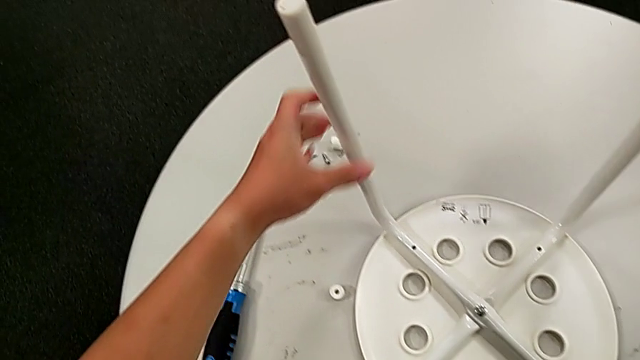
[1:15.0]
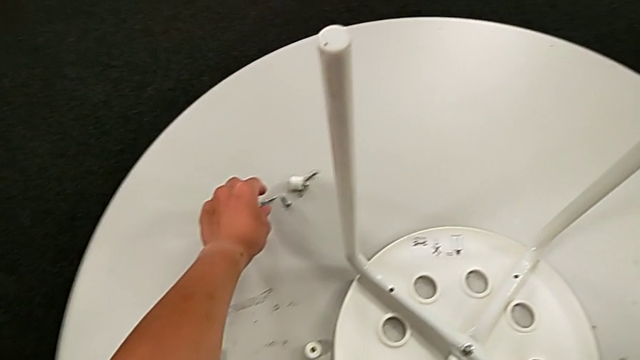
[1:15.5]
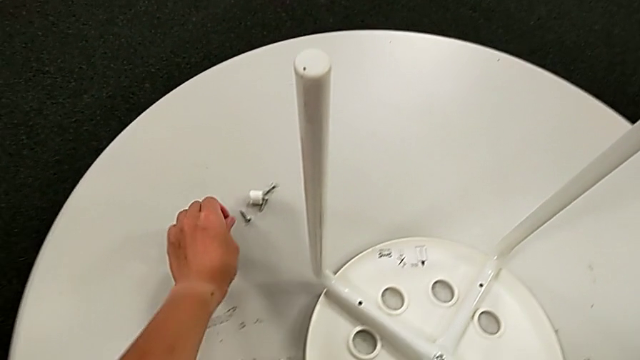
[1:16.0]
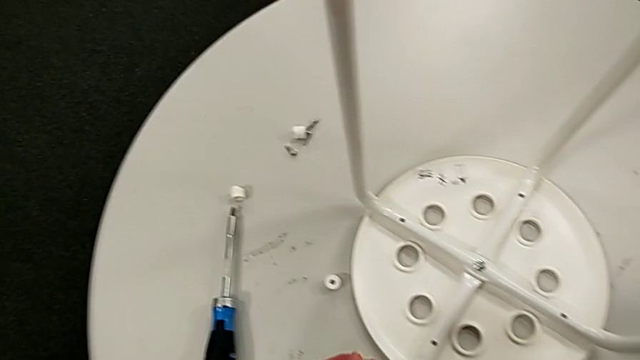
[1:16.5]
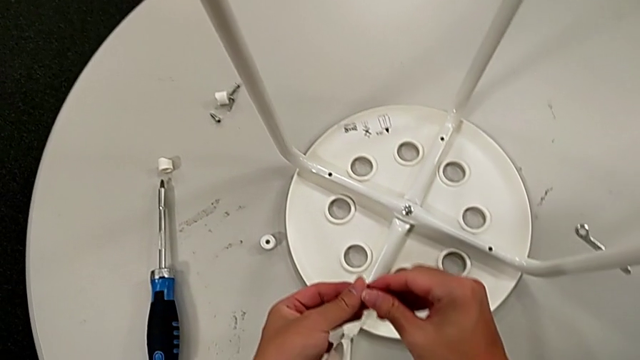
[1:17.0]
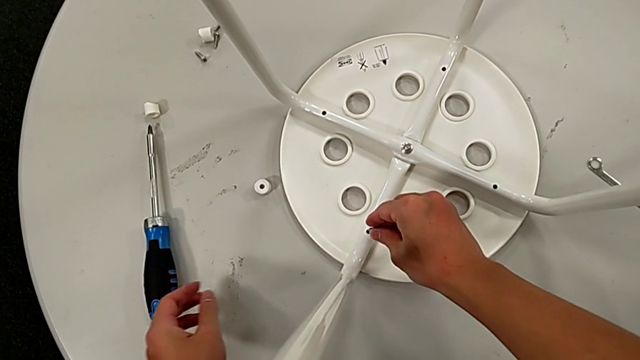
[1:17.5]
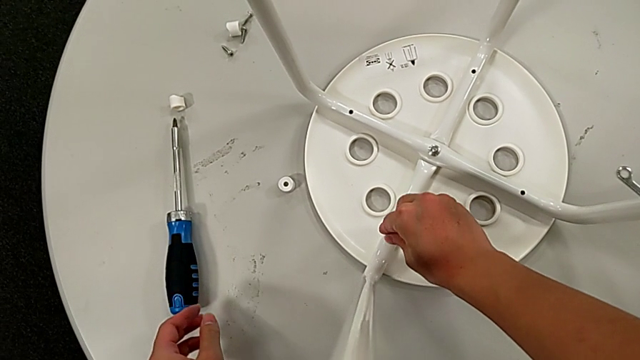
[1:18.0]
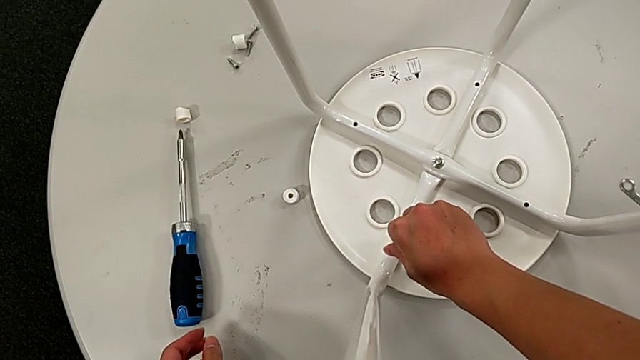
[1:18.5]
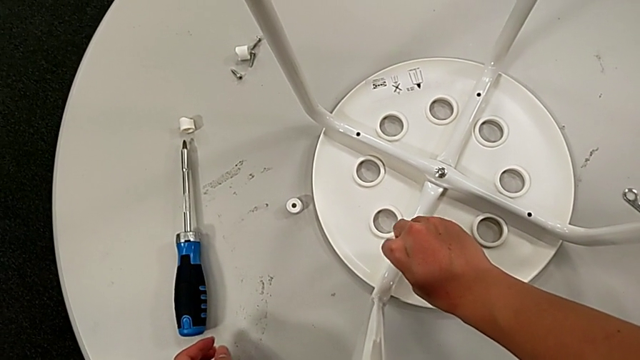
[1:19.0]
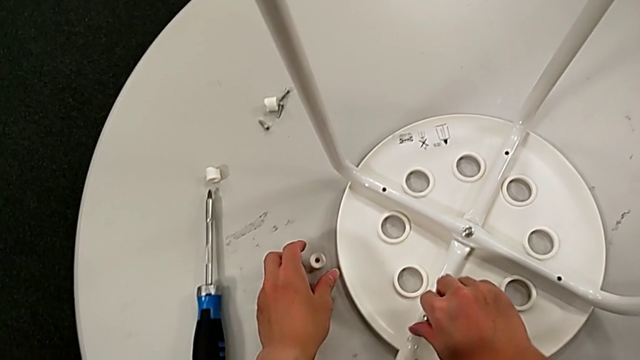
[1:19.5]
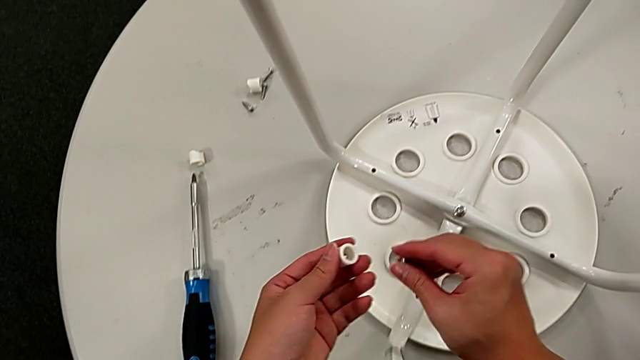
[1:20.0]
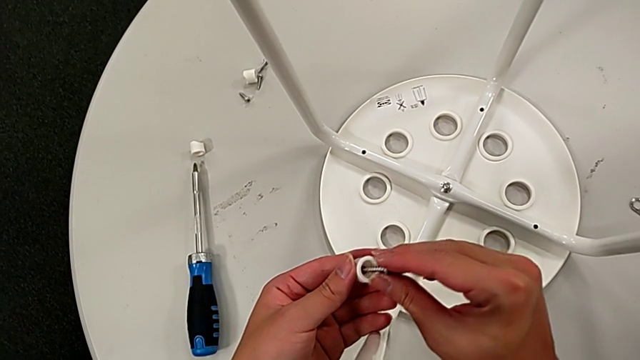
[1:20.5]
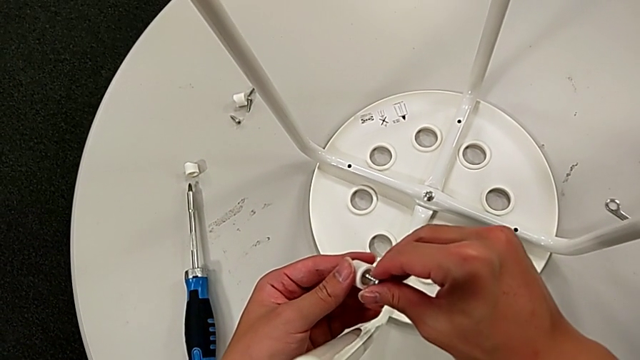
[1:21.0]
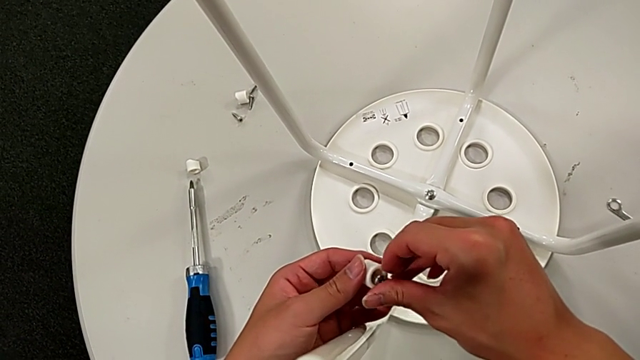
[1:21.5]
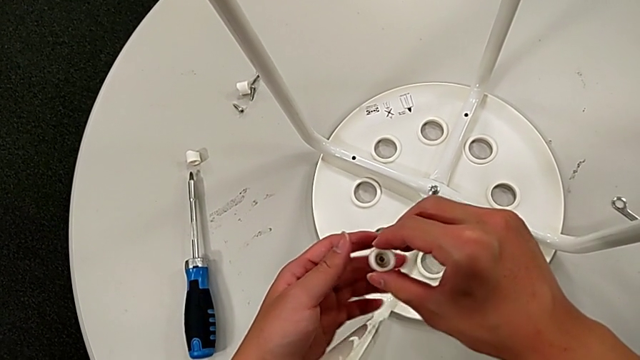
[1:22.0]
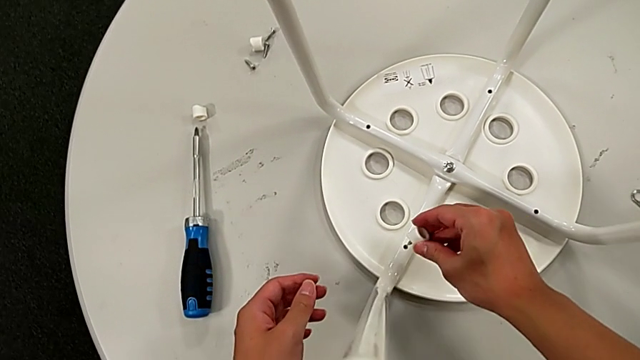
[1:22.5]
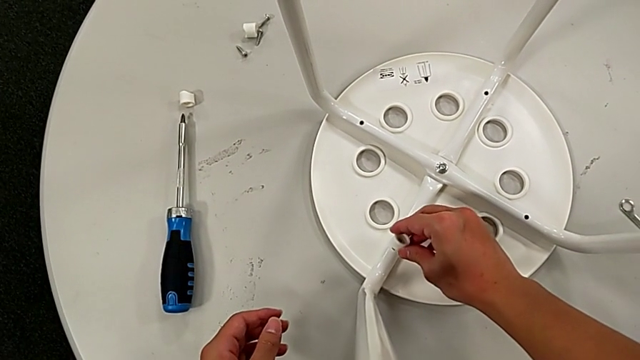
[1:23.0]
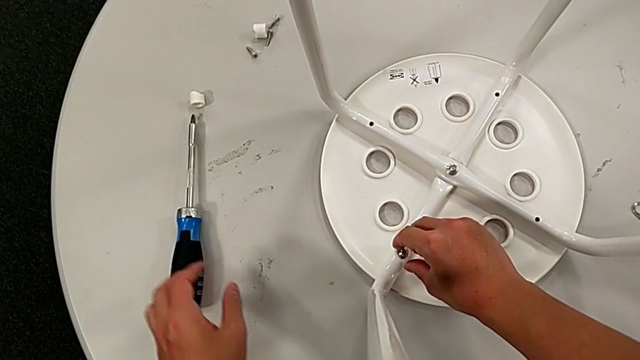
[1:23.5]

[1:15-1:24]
The camera wearer is screwing all screws and turning the stool. They grab the screw twice, wrongly insert the first screw and screw it, inserting the screw into the leg without the saddle washer, grab the washer with the left hand, unscrew the screw with the right hand, insert the screw and insert the washer.

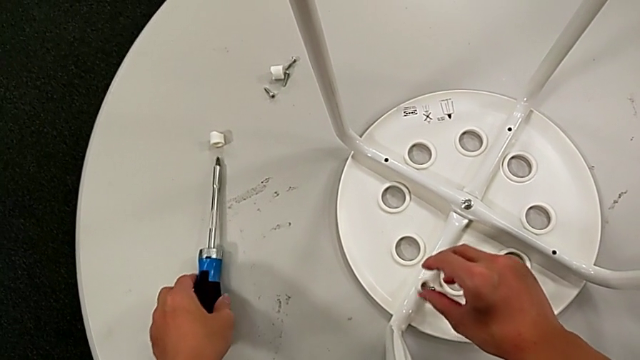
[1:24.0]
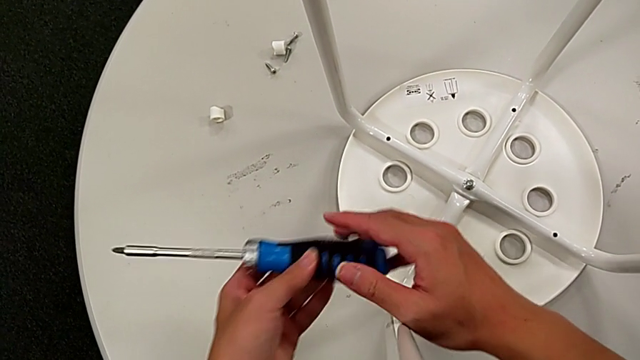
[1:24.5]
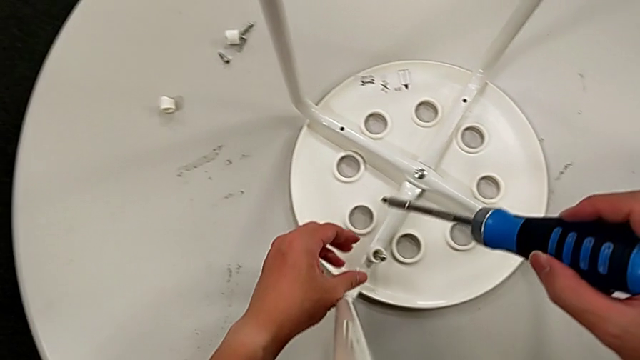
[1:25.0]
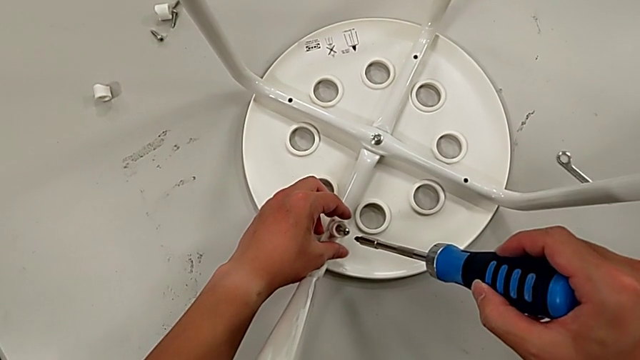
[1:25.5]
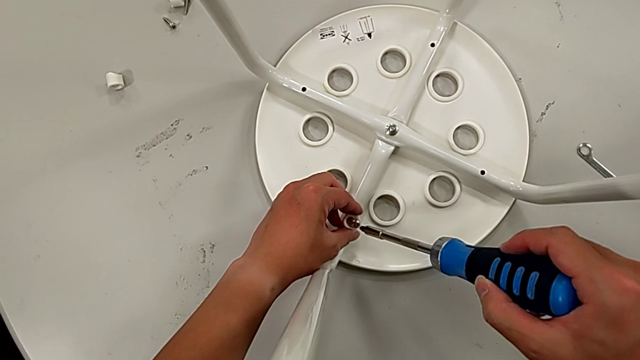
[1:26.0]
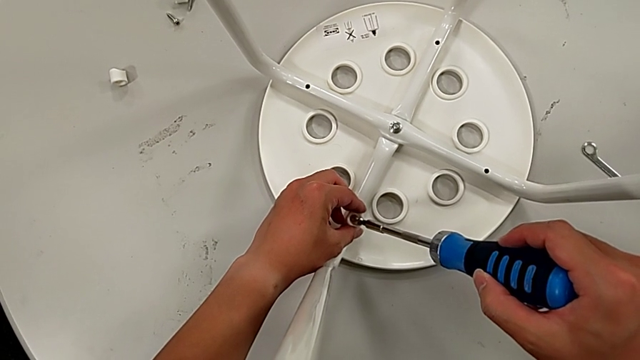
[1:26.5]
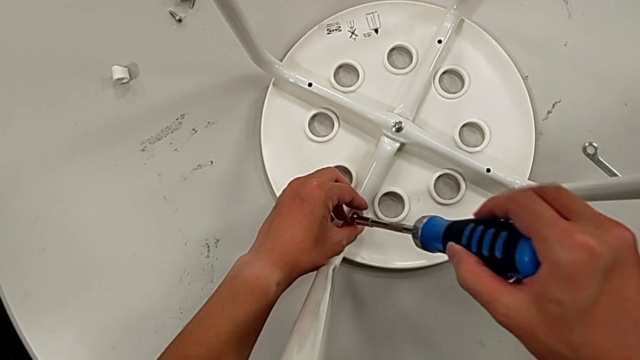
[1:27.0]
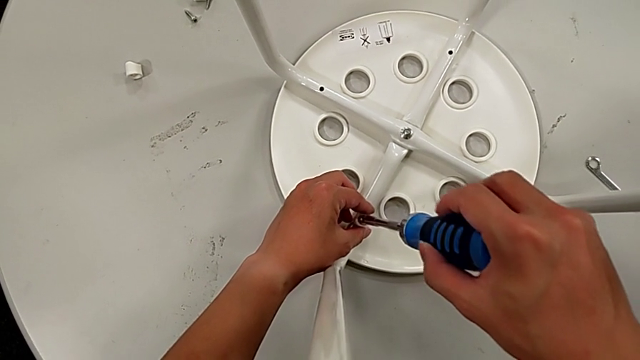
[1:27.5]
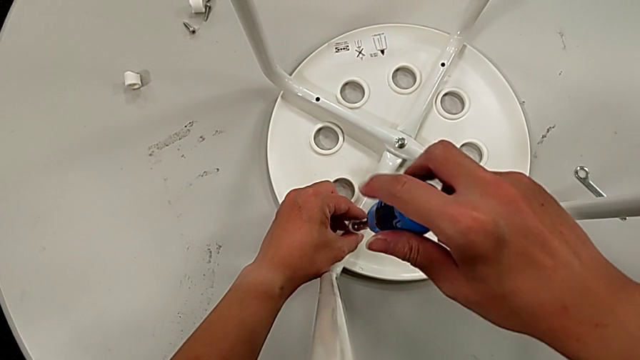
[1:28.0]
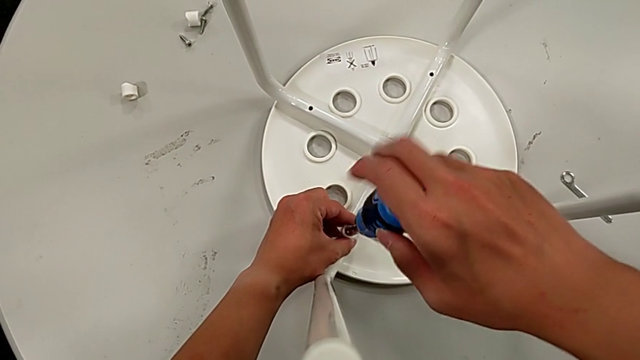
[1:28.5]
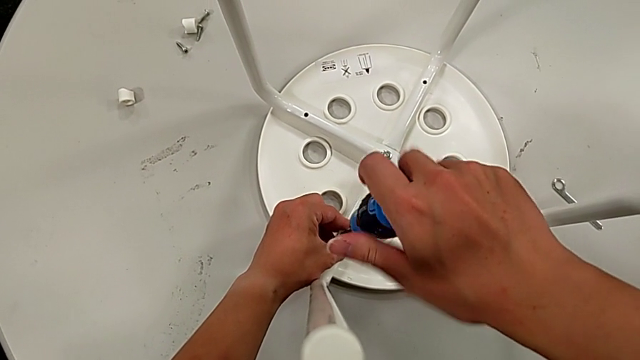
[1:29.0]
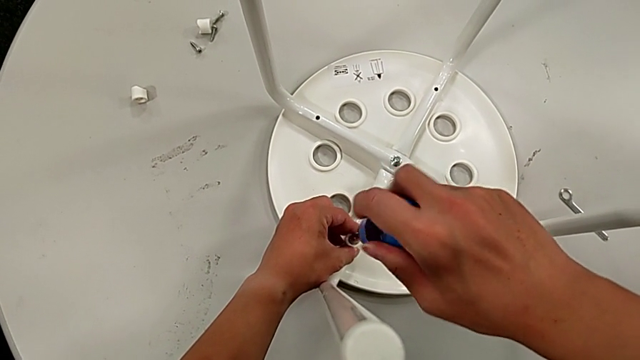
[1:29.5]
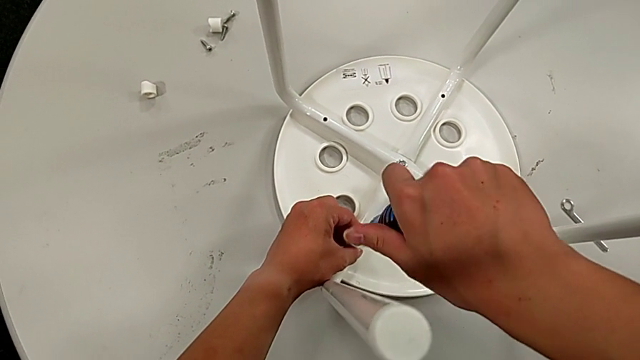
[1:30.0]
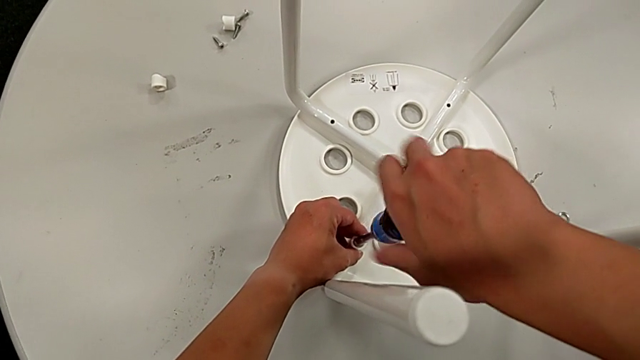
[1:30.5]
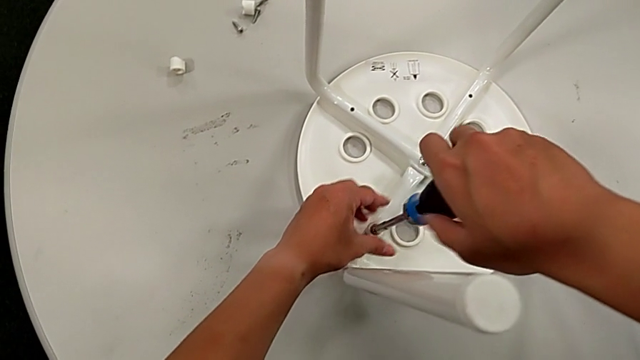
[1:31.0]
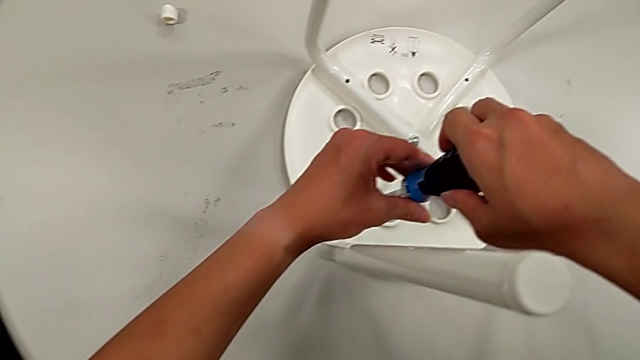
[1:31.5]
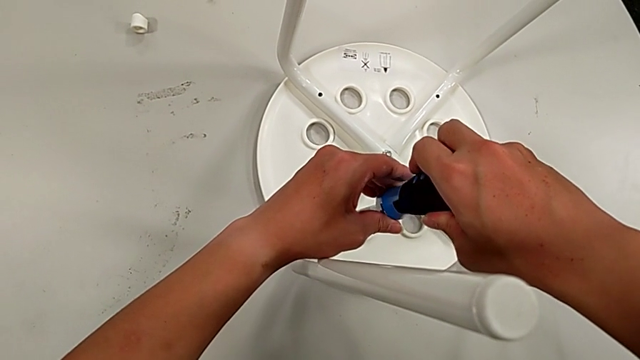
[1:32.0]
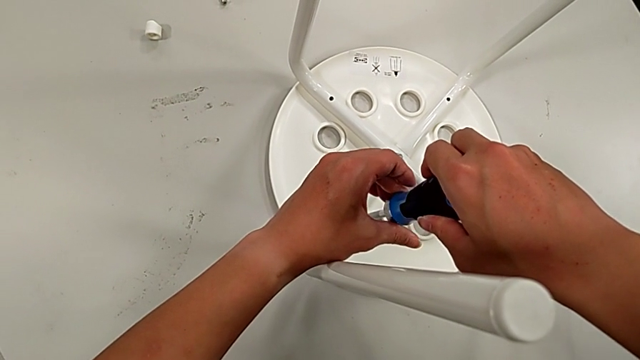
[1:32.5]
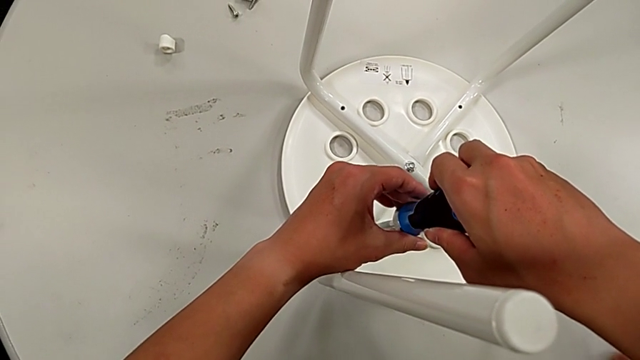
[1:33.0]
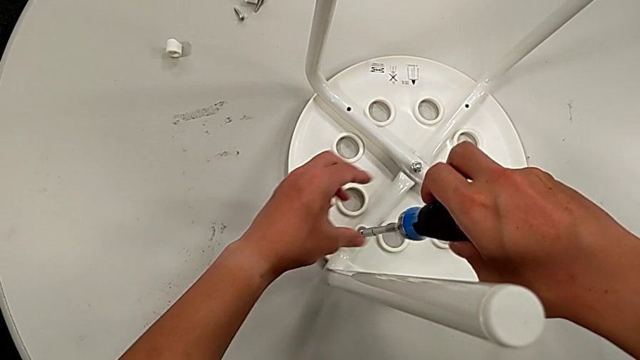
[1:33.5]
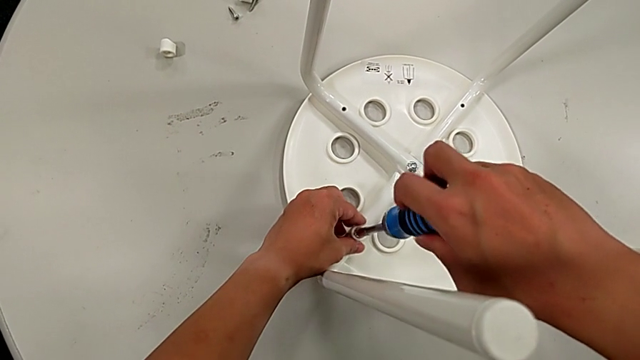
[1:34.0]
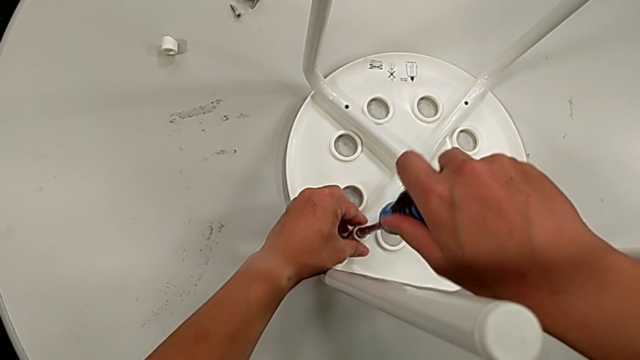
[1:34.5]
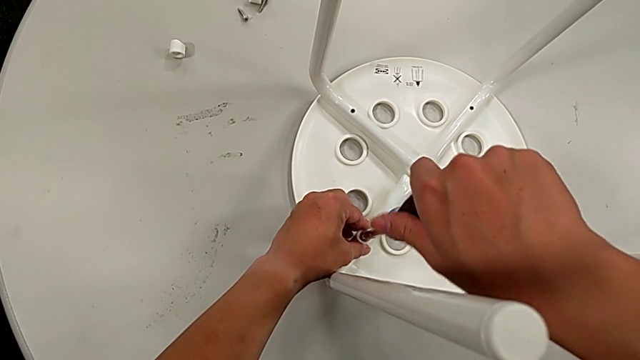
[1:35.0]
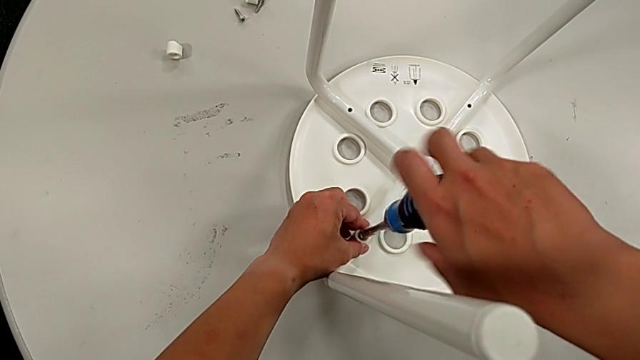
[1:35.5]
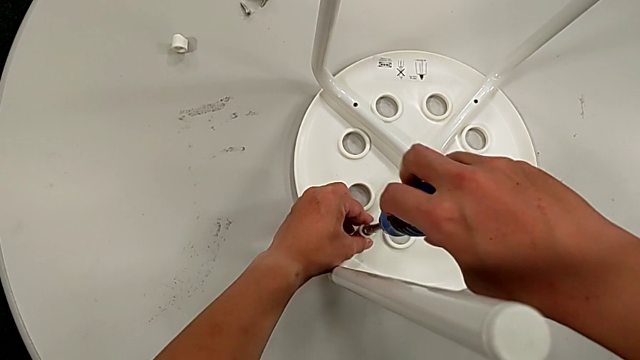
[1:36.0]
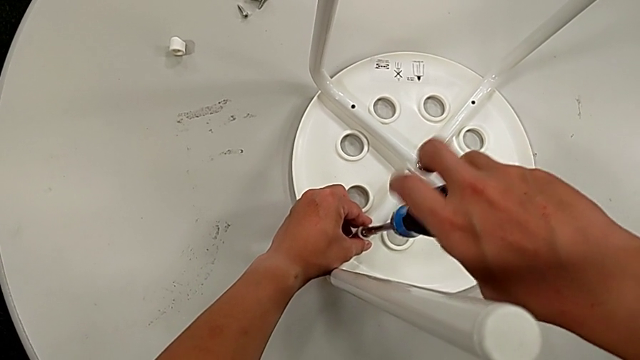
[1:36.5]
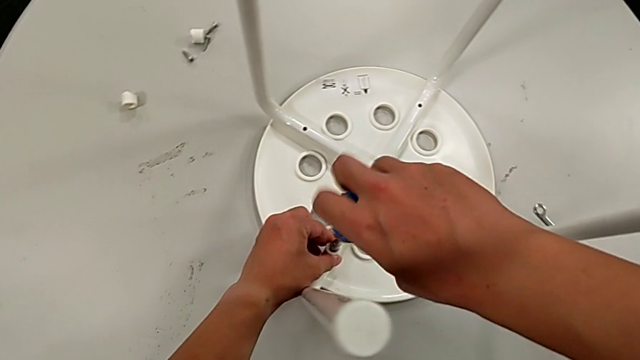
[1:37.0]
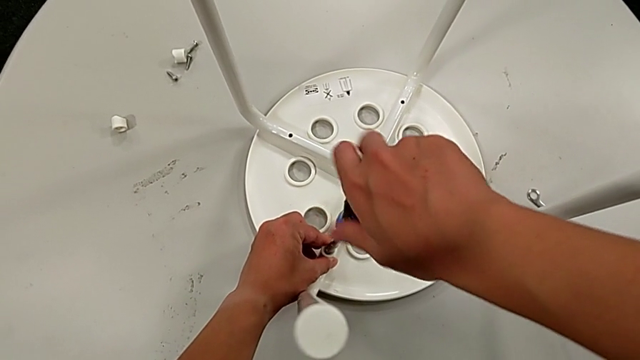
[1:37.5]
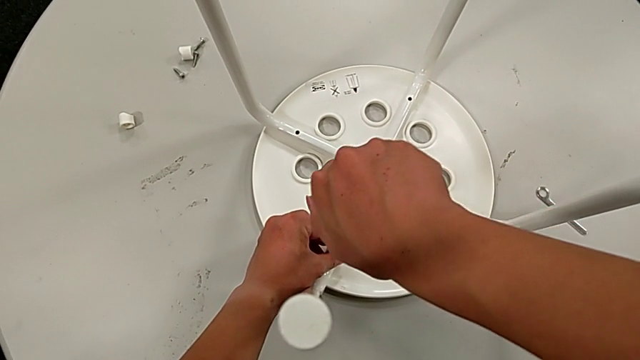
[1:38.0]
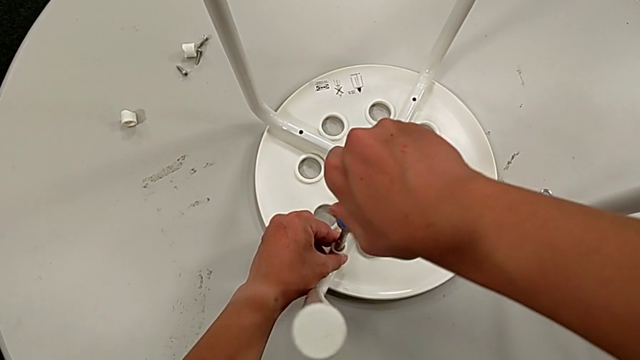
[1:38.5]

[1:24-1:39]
The camera wearer is screwing all screws and turning the stool. They grab the screwdriver, insert it and begin to screw the screw.
